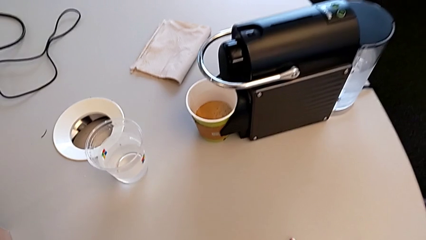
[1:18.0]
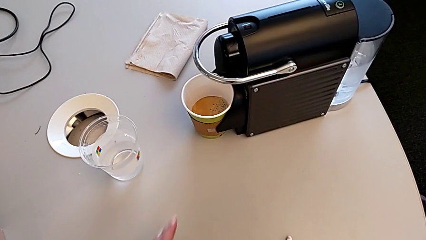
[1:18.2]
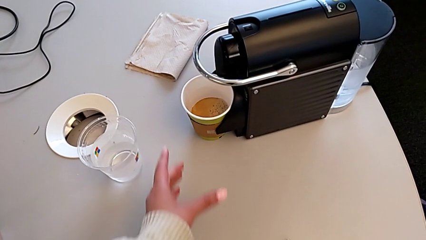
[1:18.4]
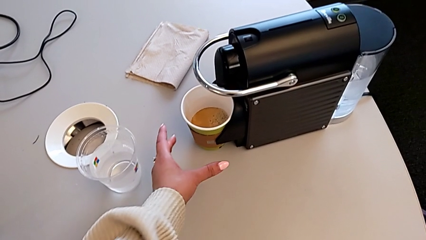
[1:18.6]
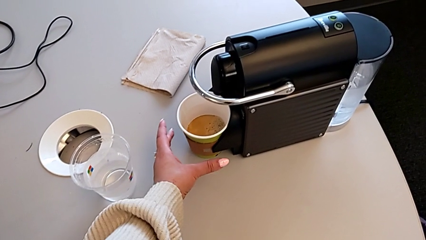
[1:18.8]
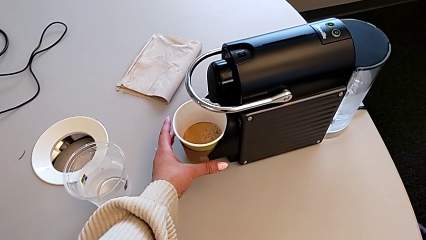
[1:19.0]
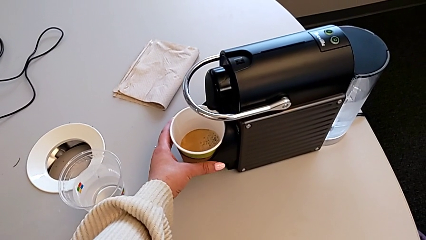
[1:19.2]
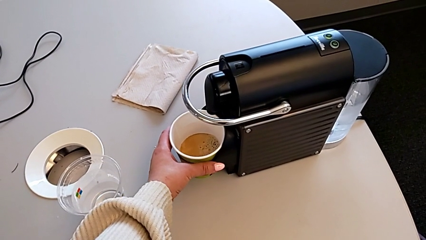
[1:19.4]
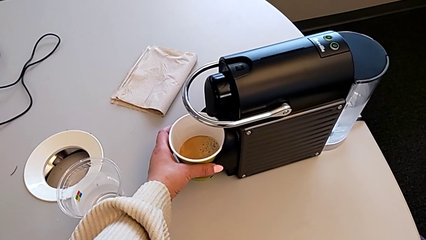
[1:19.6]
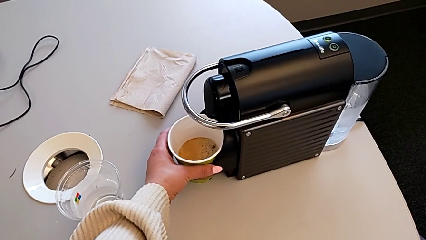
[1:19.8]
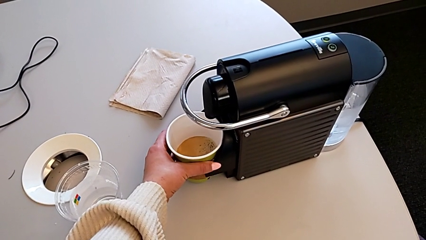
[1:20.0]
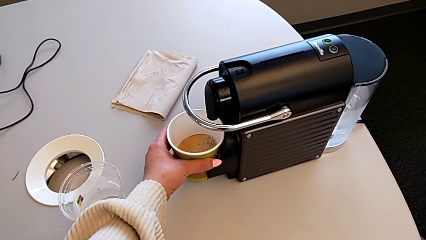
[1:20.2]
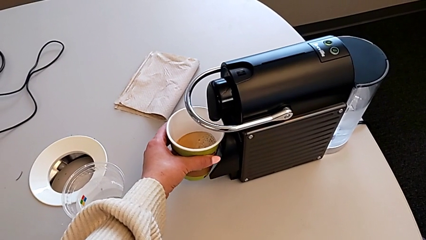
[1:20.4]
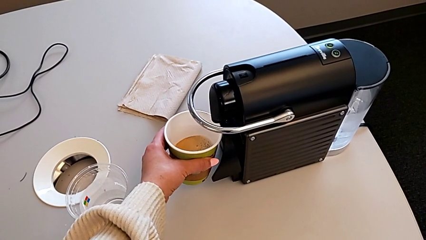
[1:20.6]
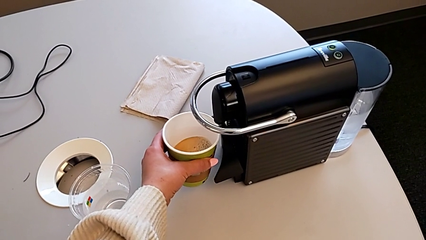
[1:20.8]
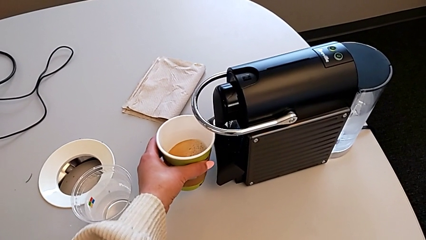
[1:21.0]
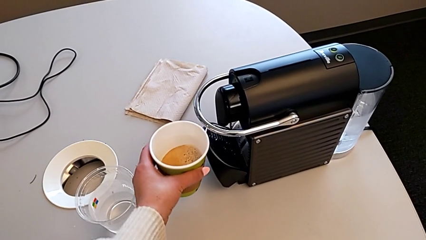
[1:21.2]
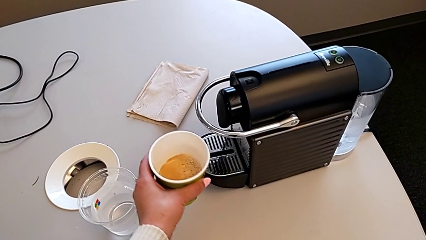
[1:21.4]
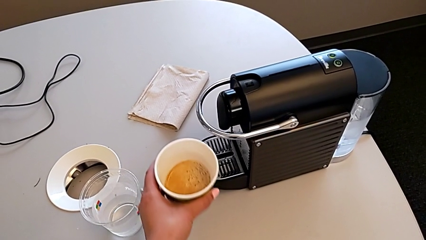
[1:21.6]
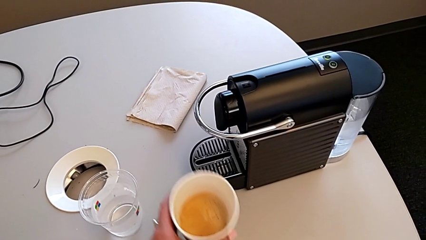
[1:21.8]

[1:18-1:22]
The camera wearer is making a cup of coffee. They grab the cup and lift the paper cup.

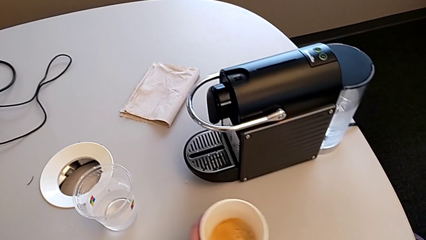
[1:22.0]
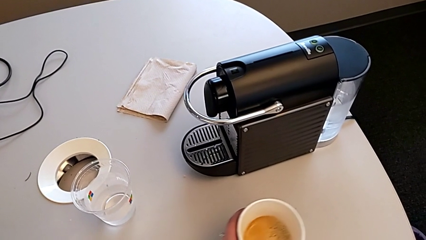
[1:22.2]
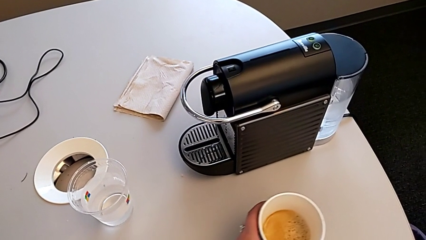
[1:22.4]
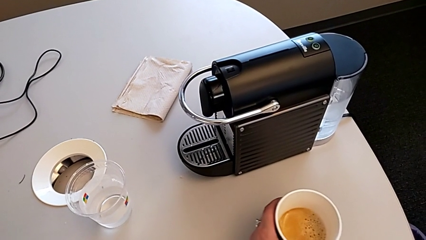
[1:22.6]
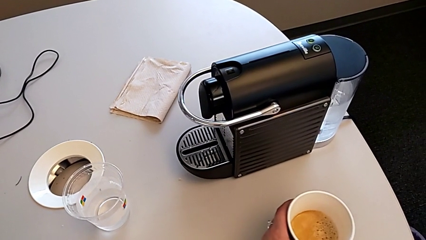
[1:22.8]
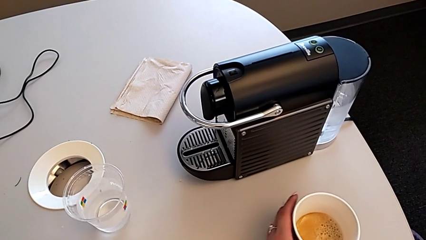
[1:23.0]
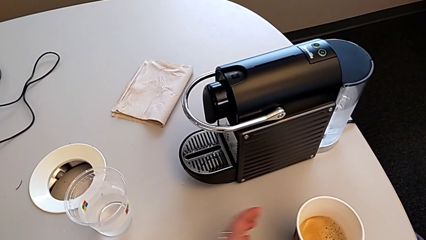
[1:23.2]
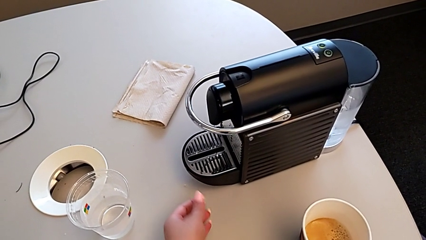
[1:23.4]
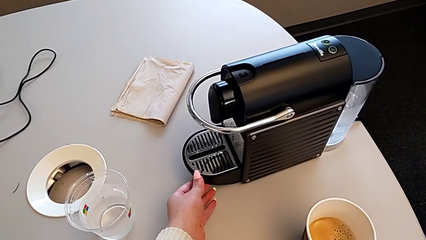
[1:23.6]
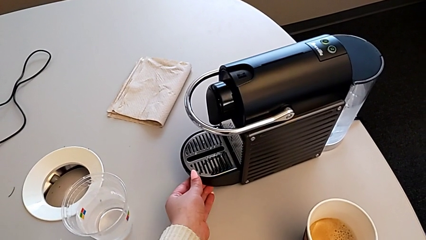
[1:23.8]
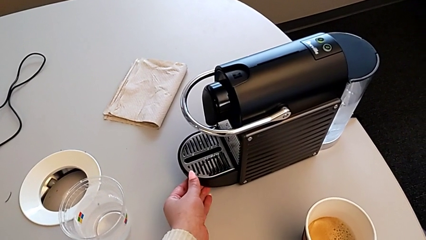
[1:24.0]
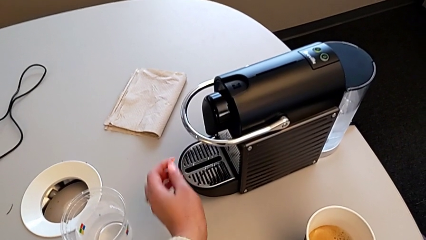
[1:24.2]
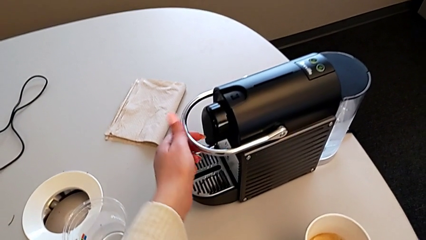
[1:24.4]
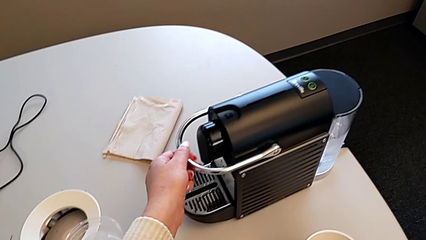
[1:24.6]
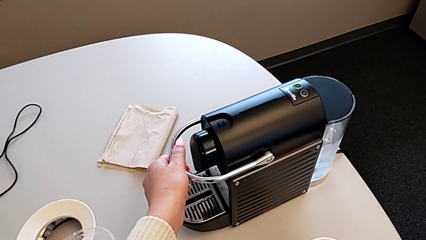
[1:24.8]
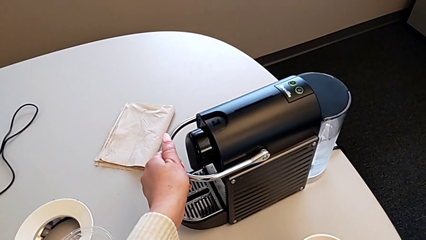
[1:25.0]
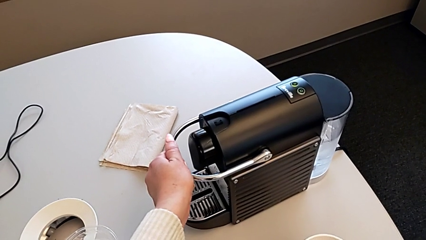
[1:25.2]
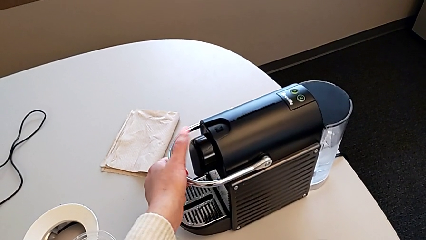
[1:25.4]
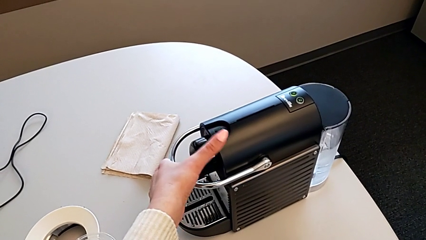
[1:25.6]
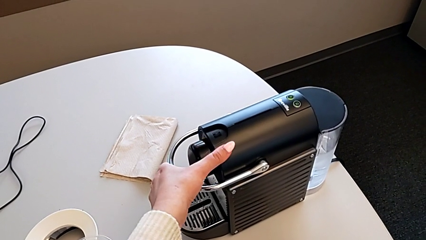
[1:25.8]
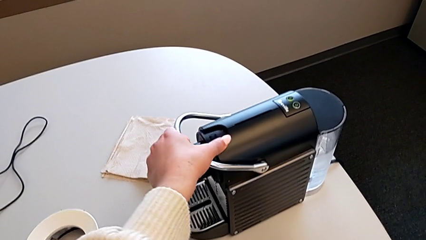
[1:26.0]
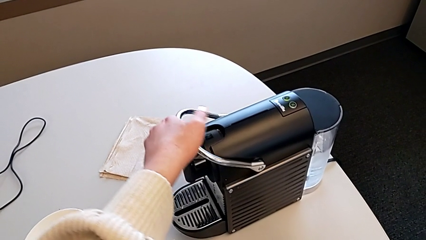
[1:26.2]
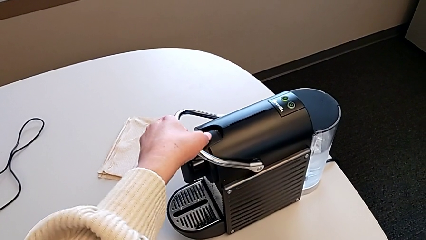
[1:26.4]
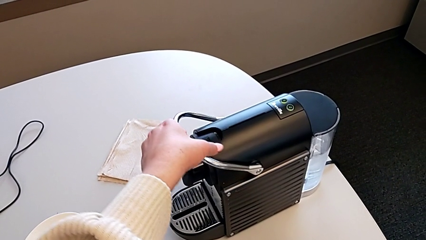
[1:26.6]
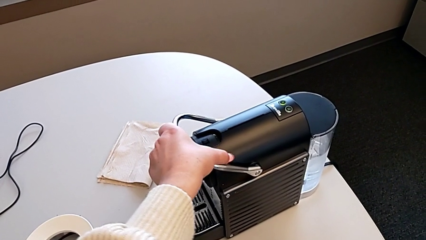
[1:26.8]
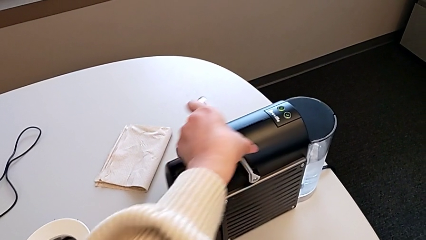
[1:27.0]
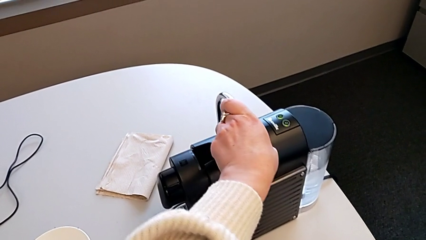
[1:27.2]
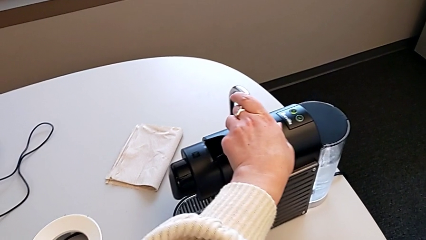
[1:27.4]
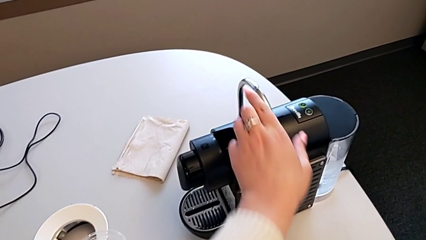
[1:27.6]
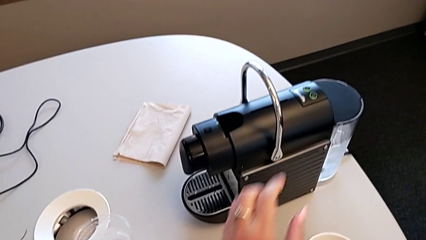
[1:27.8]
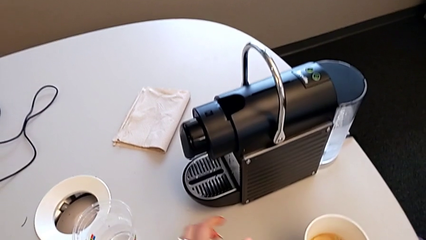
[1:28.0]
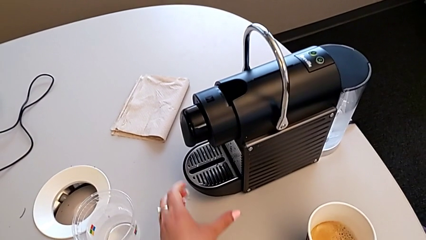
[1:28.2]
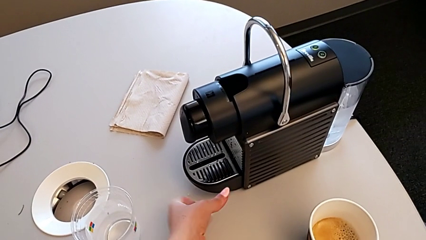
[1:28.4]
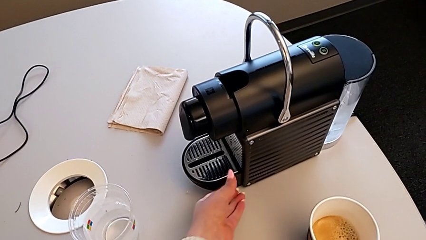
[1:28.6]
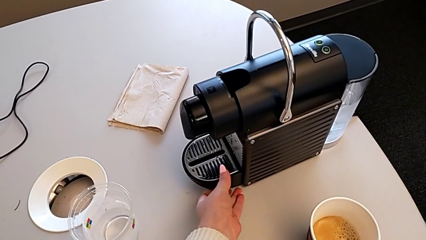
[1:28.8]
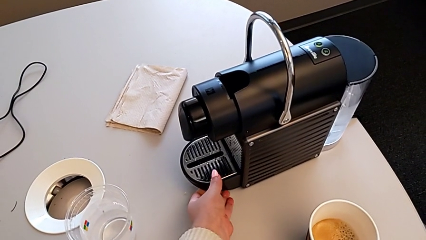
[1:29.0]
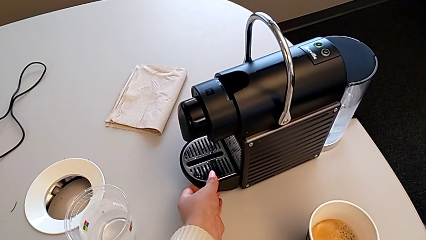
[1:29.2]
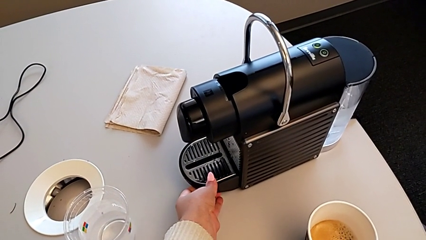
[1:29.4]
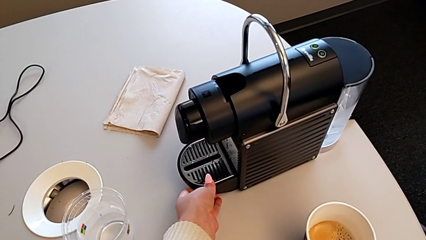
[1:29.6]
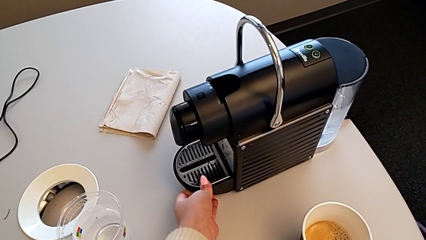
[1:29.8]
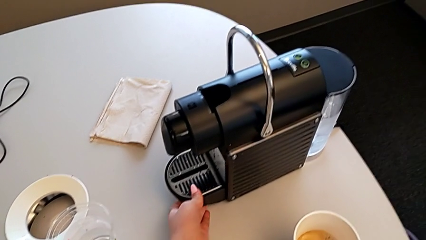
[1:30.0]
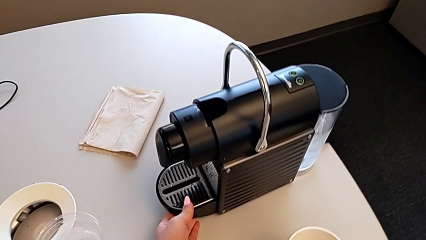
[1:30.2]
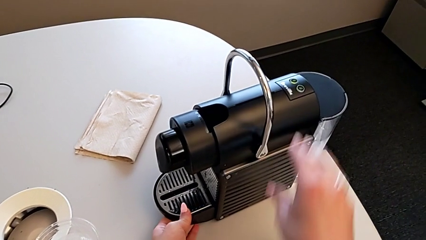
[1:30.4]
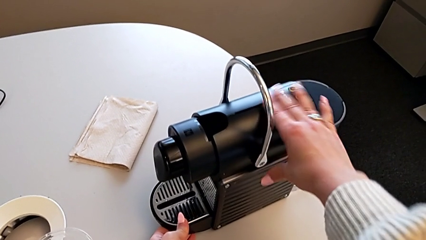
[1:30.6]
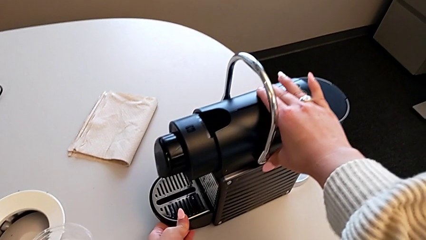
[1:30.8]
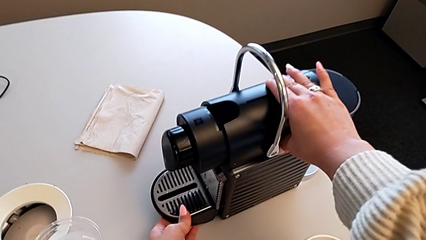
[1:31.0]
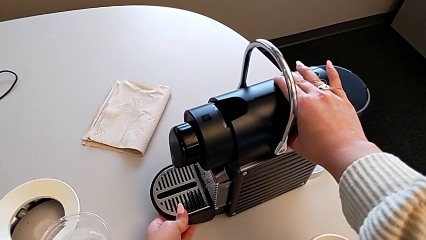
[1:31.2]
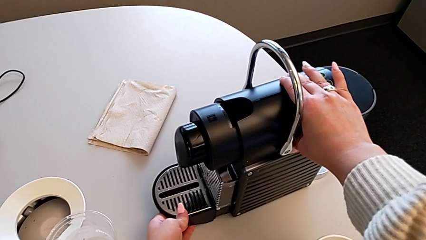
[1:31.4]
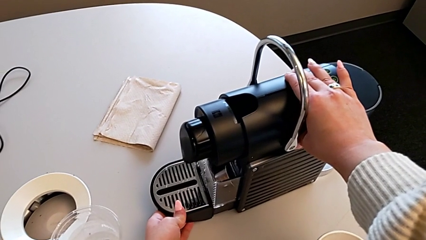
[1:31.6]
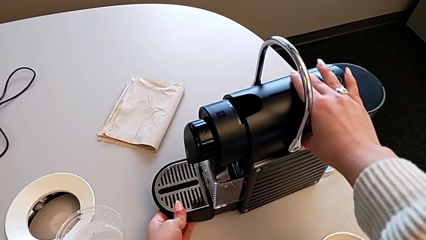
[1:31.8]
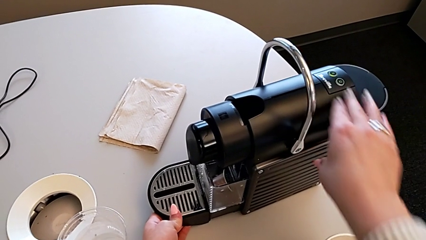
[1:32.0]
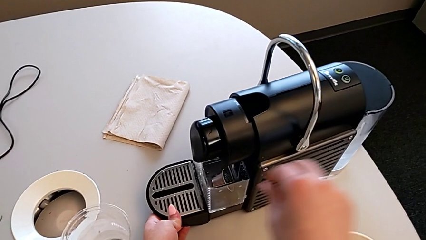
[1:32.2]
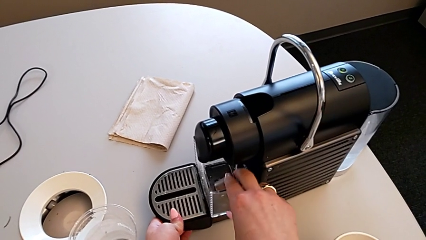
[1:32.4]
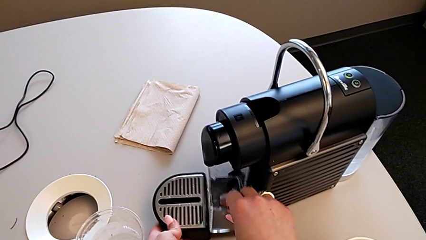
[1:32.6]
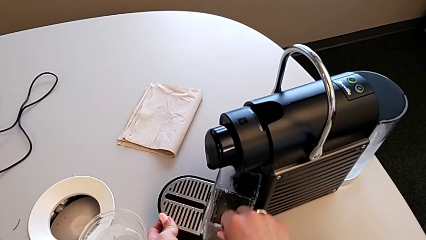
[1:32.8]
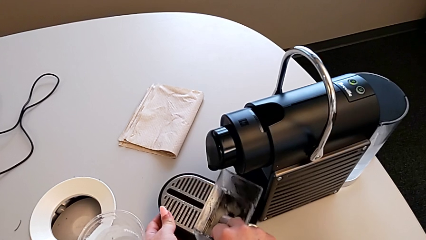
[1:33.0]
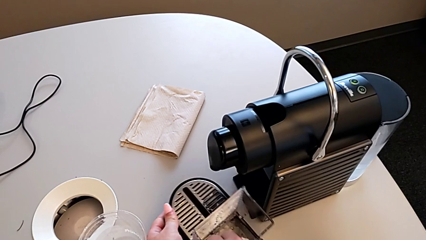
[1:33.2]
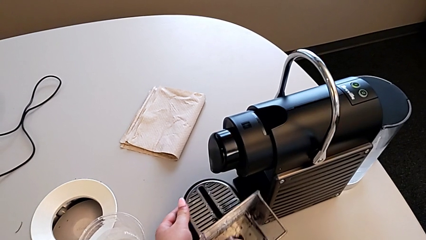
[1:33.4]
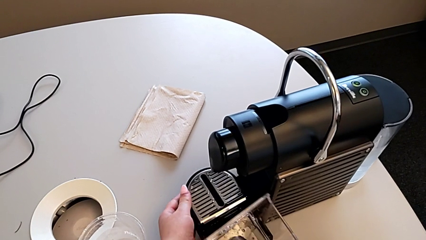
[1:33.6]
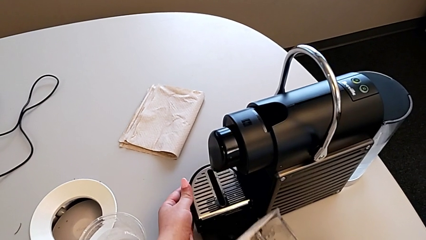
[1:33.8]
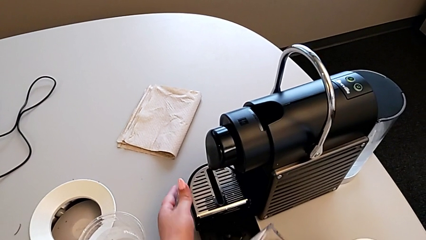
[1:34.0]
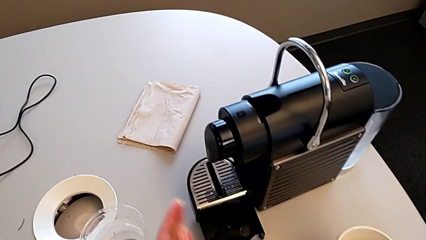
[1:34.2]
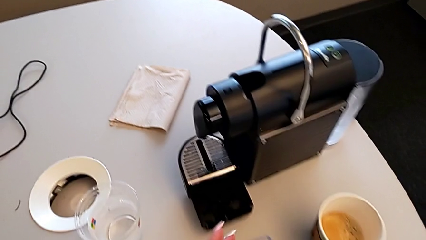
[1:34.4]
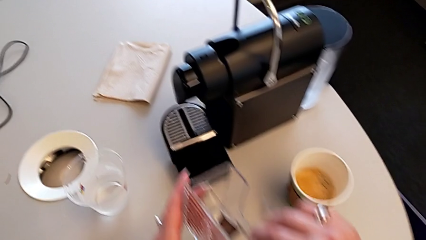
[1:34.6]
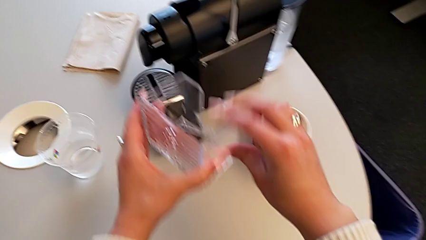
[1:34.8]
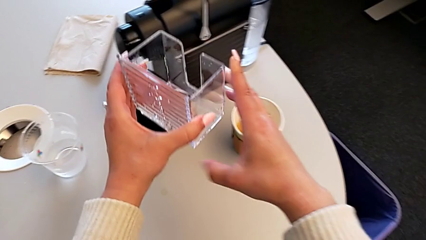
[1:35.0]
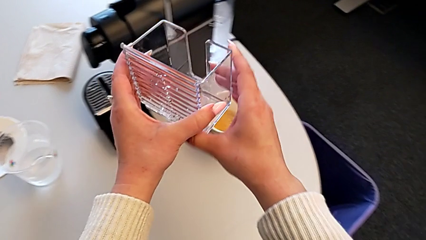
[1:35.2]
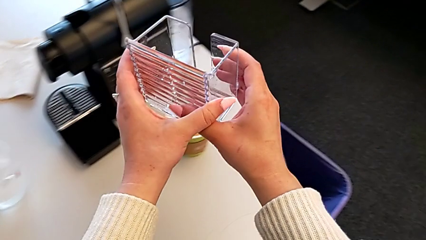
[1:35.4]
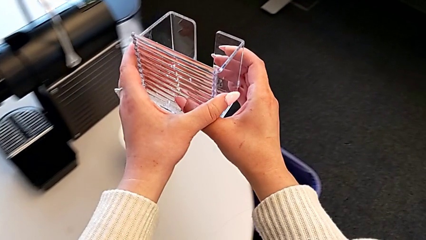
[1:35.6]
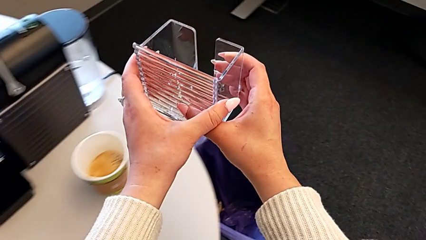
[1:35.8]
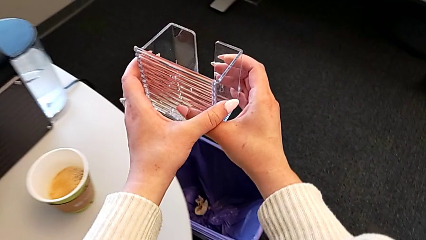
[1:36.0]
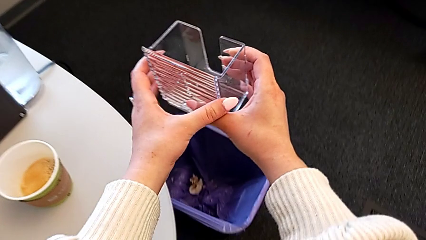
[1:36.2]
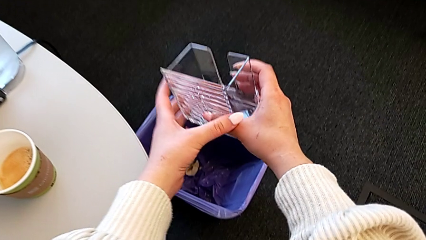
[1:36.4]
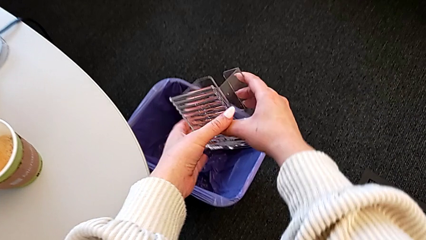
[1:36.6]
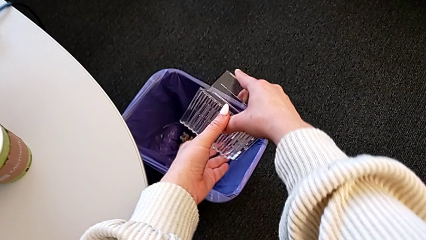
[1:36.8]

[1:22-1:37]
The camera wearer is emptying the capsule container. They place the paper cup, hold the lever, pull it and hold the drip tray. They hold the capsule coffee machine with the right hand and pull the drip tray with the left hand. They grab the drip tray, withdraw the capsule container and hold it.
